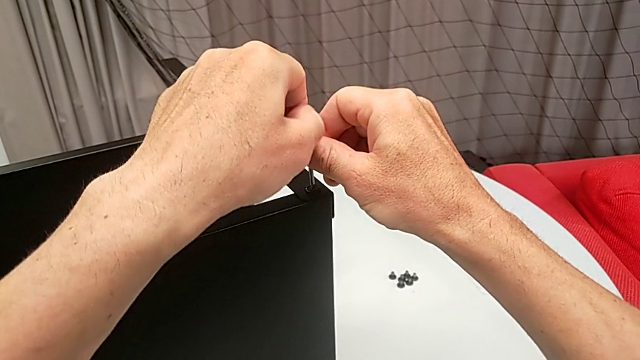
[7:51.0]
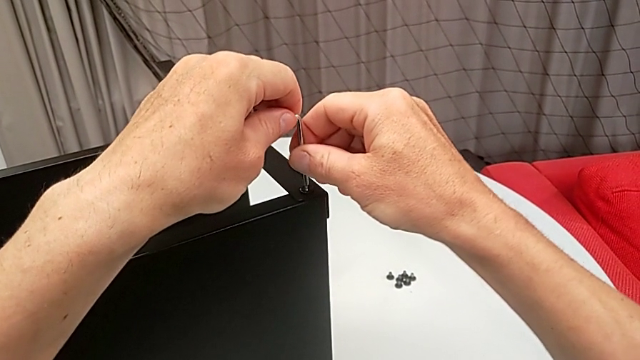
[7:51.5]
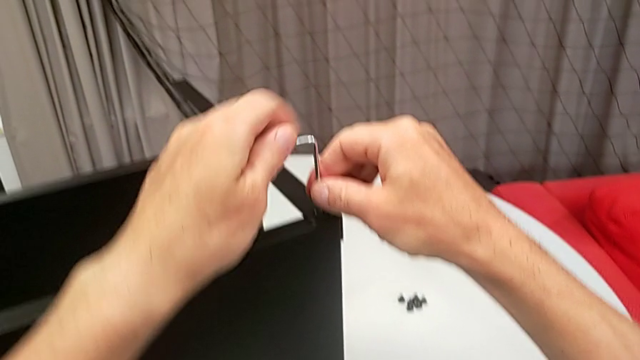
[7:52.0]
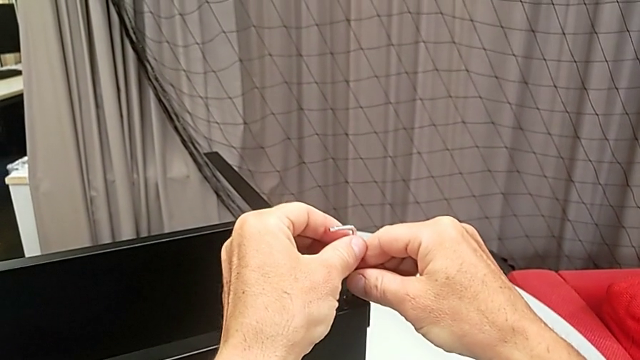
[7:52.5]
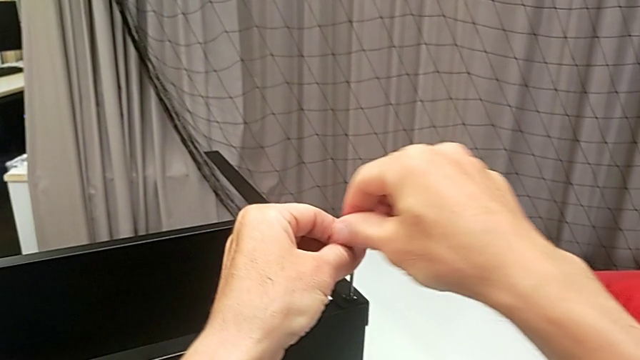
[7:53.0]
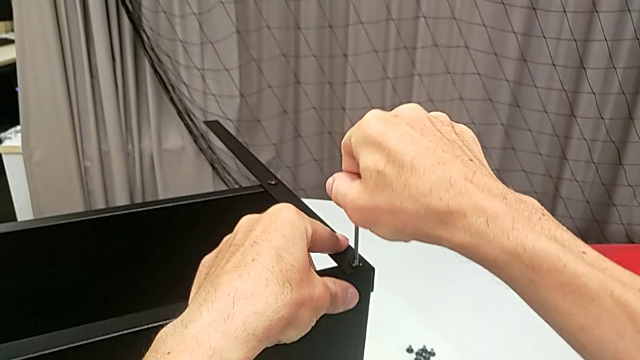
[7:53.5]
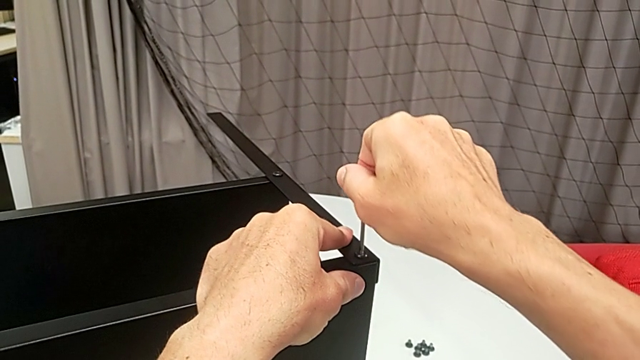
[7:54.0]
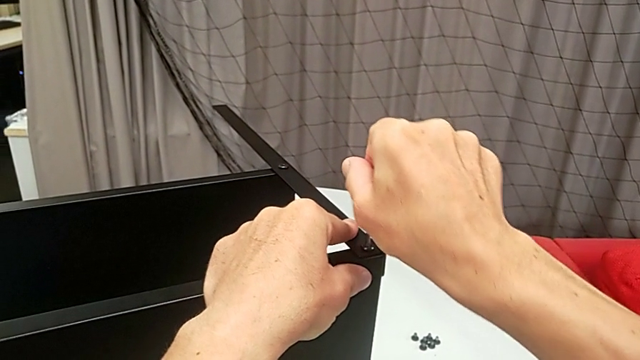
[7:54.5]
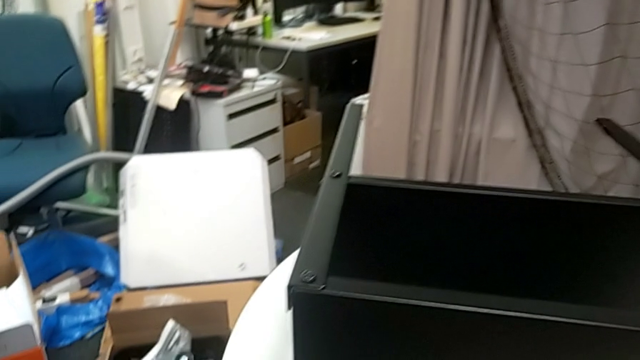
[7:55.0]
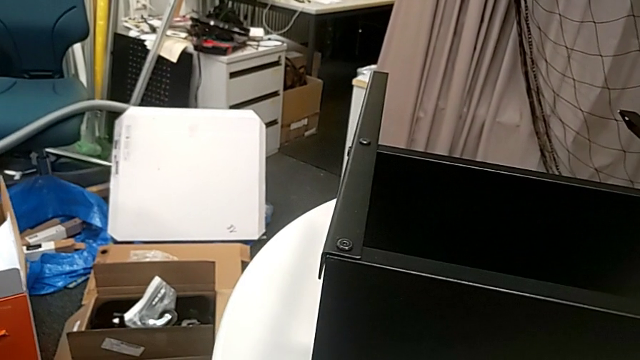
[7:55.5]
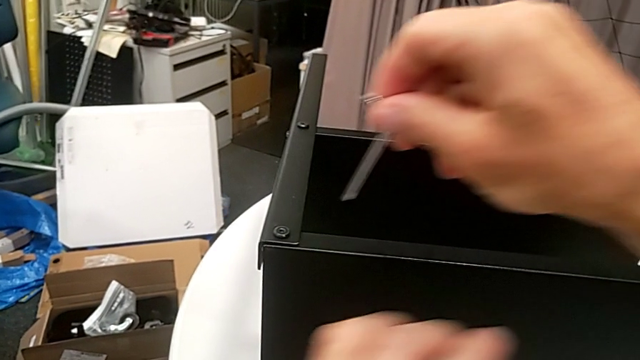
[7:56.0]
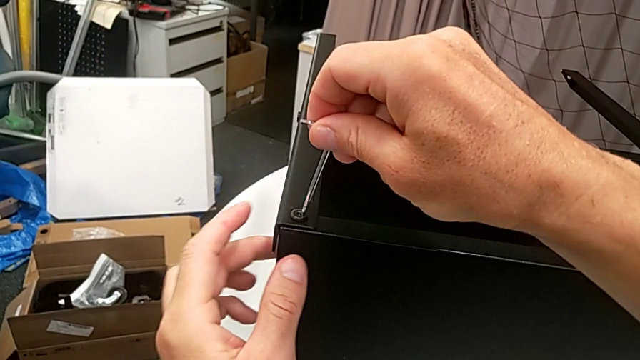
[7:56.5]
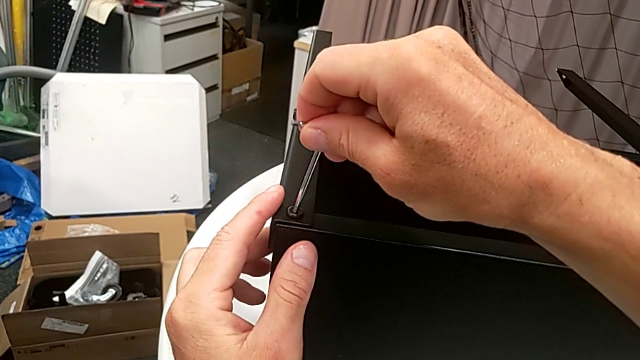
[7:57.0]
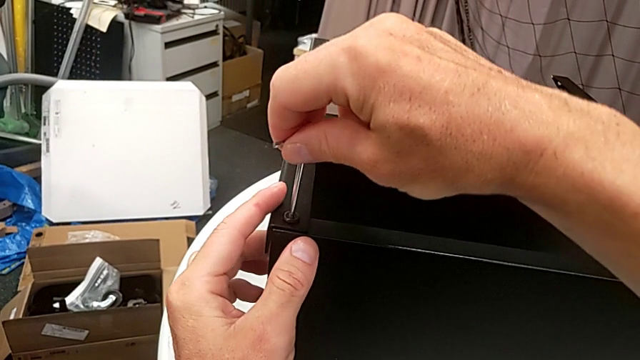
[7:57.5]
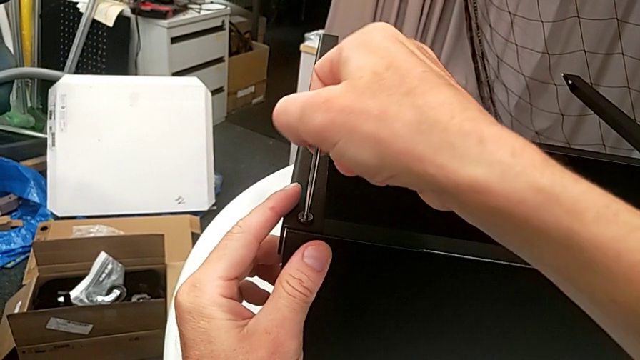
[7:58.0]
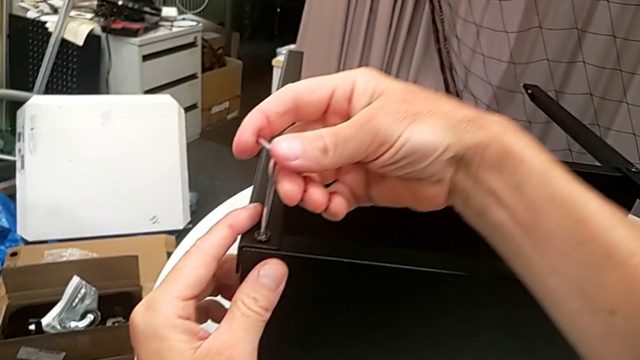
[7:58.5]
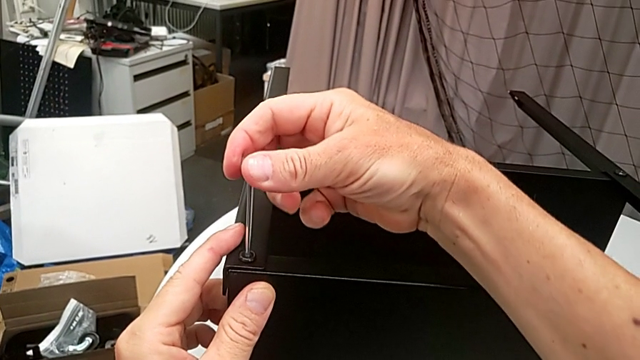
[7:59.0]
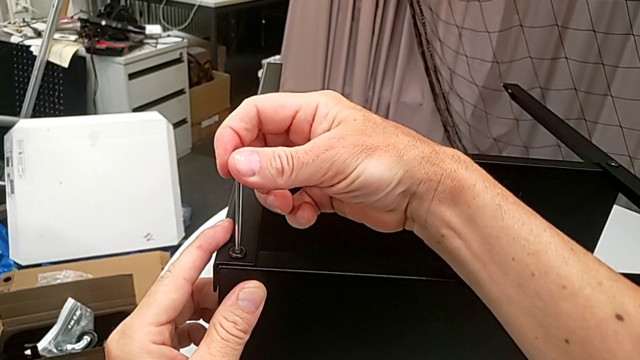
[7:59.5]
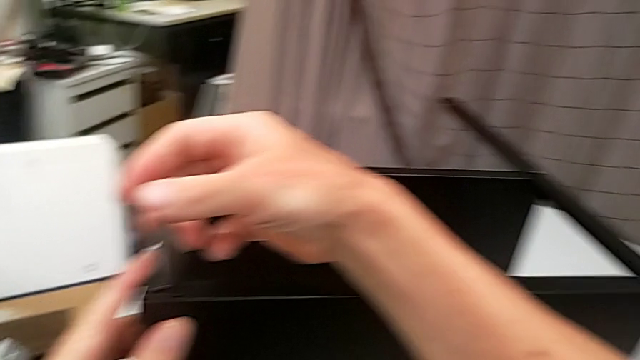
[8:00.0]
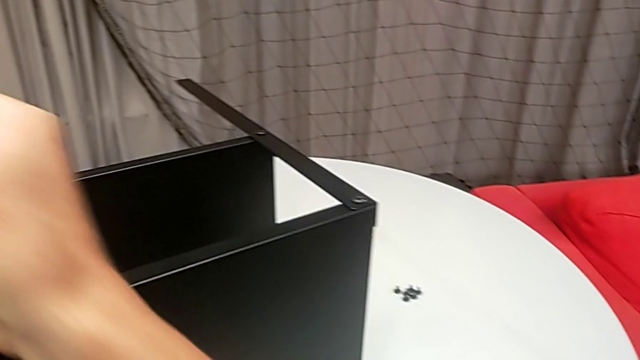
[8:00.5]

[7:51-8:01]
The camera wearer is assembling the top tray. They keep screwing the hex socket head, withdraw the Allen wrench, insert it, screw the hex socket head and withdraw the Allen wrench.

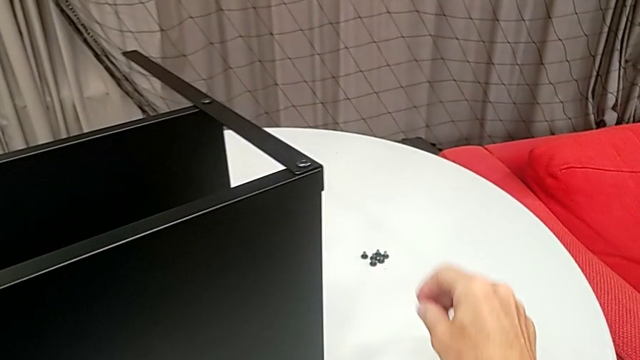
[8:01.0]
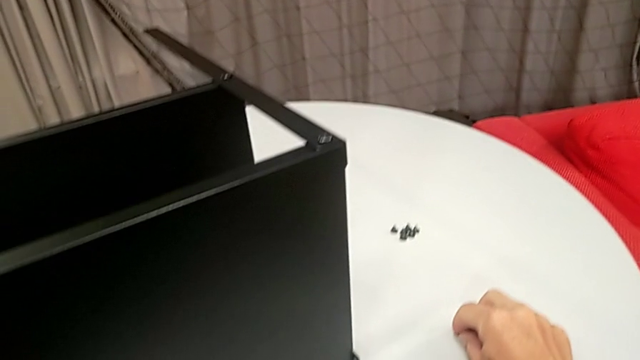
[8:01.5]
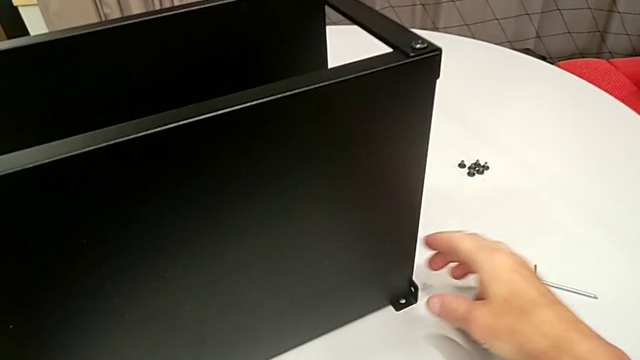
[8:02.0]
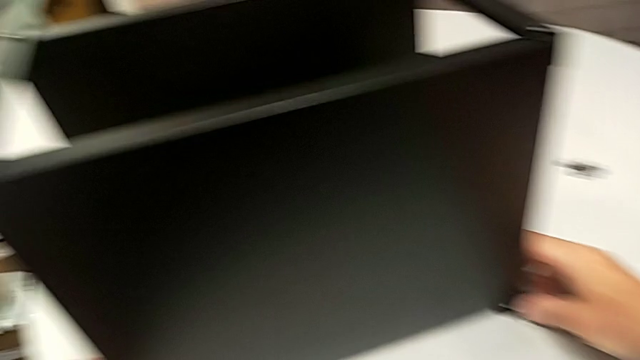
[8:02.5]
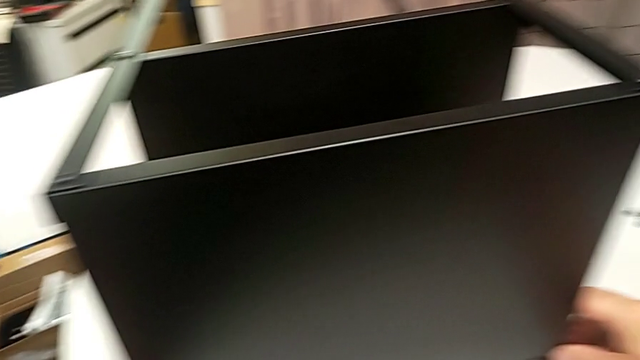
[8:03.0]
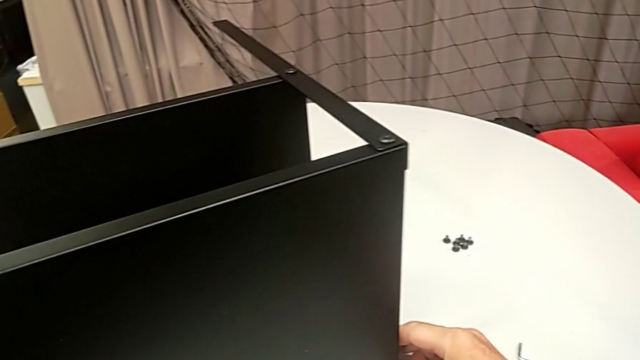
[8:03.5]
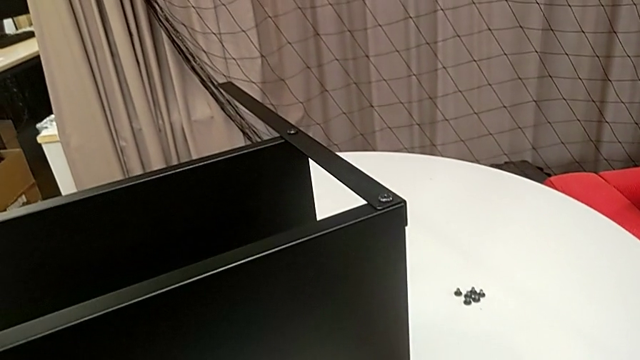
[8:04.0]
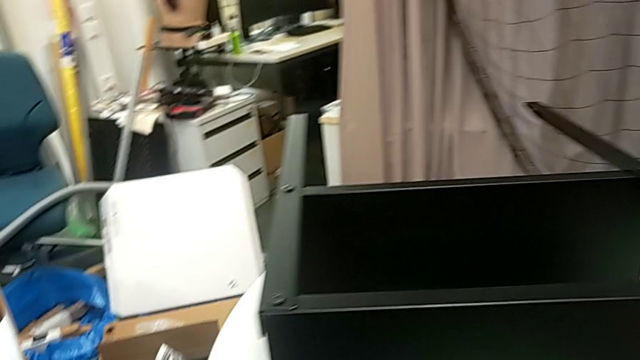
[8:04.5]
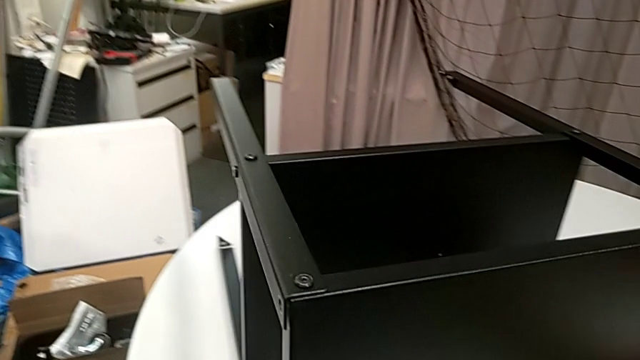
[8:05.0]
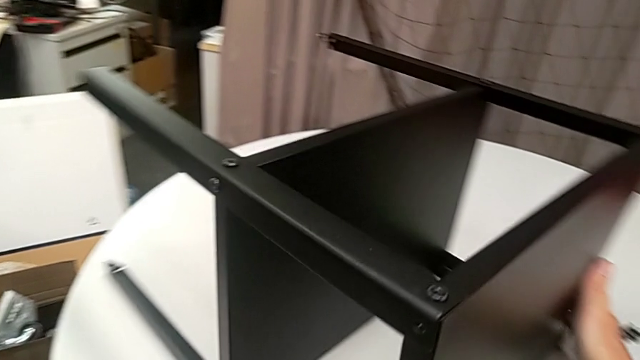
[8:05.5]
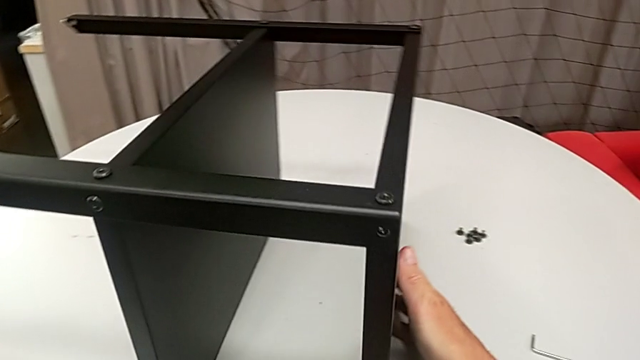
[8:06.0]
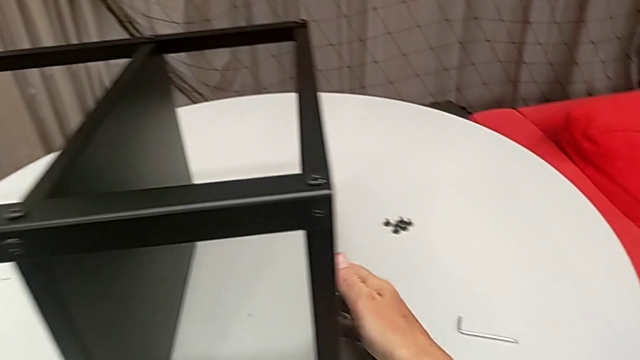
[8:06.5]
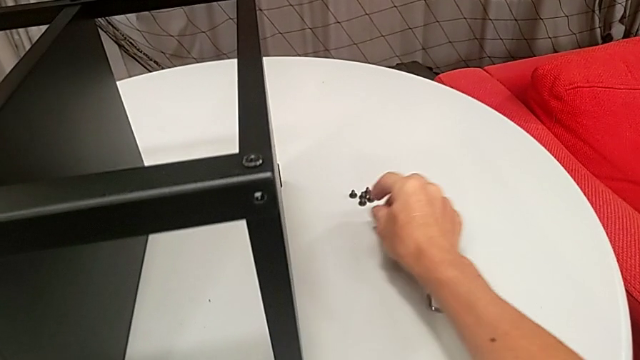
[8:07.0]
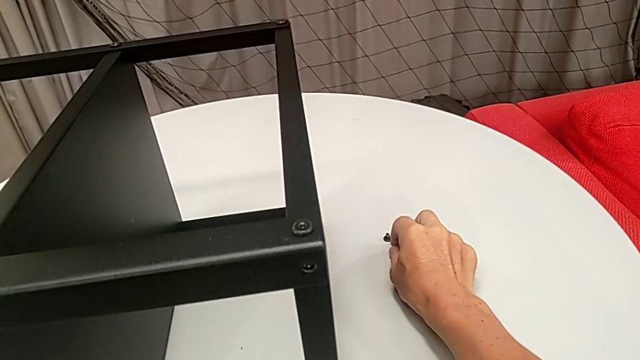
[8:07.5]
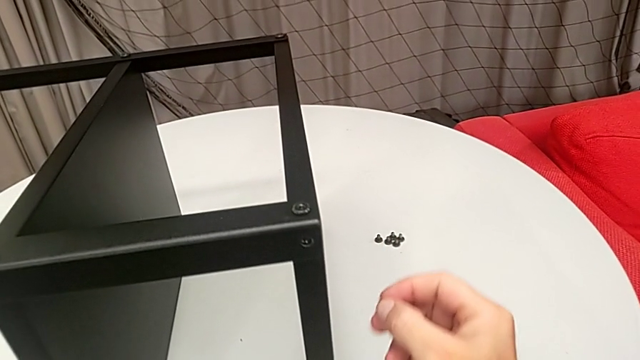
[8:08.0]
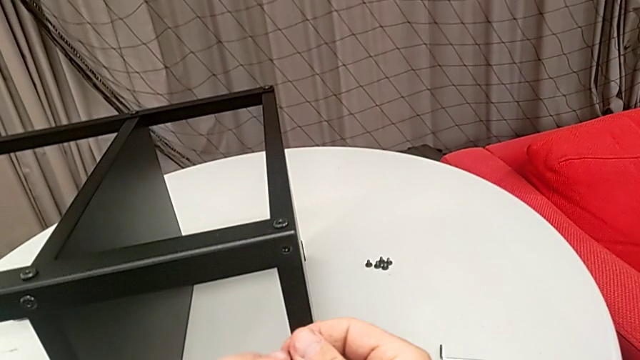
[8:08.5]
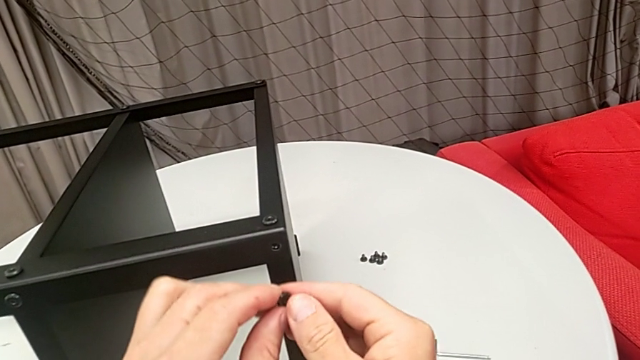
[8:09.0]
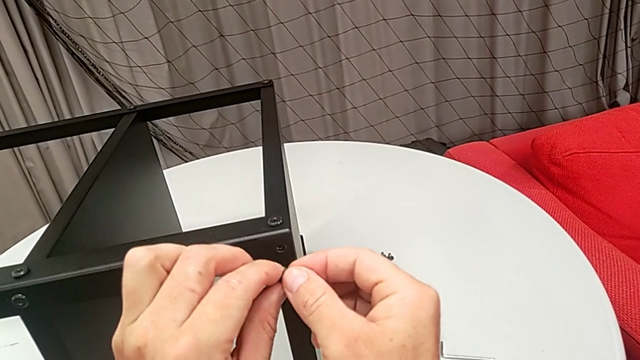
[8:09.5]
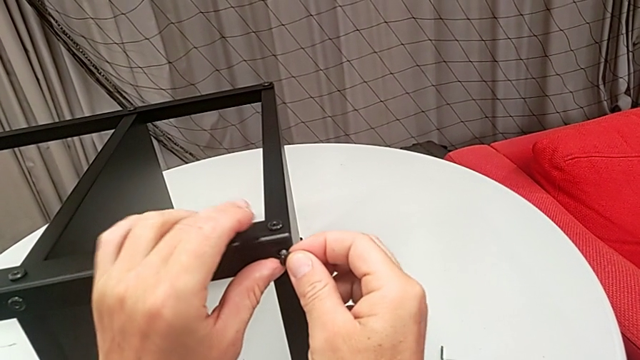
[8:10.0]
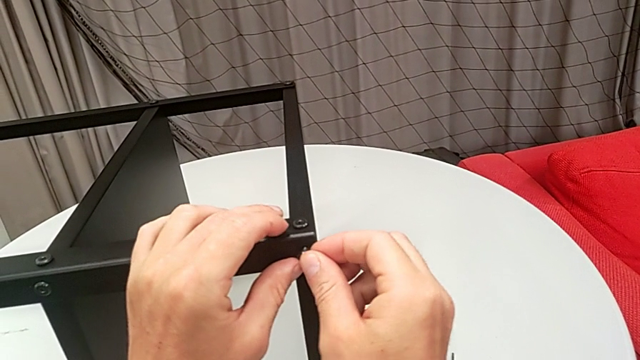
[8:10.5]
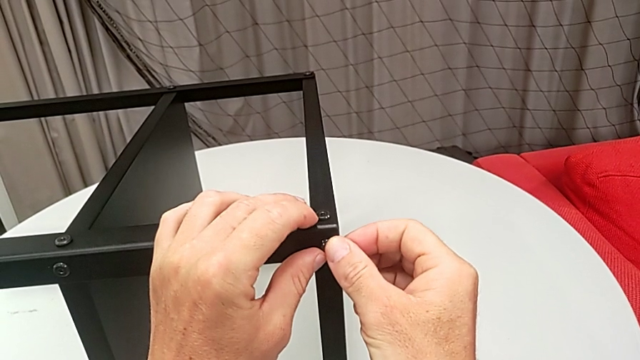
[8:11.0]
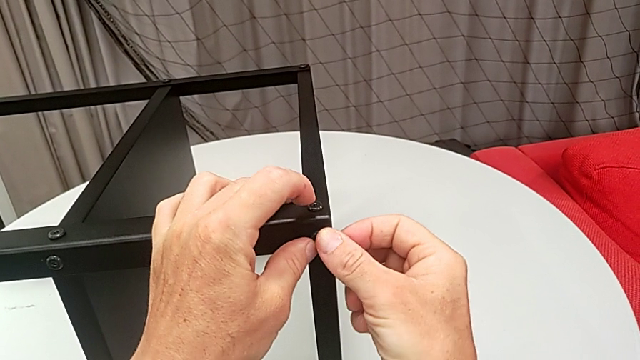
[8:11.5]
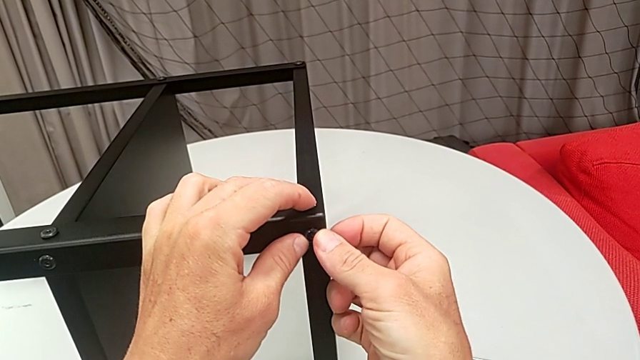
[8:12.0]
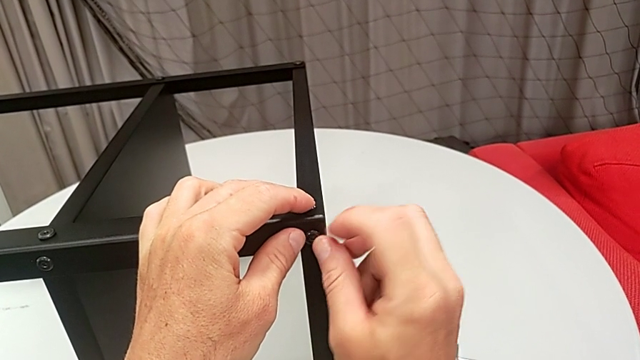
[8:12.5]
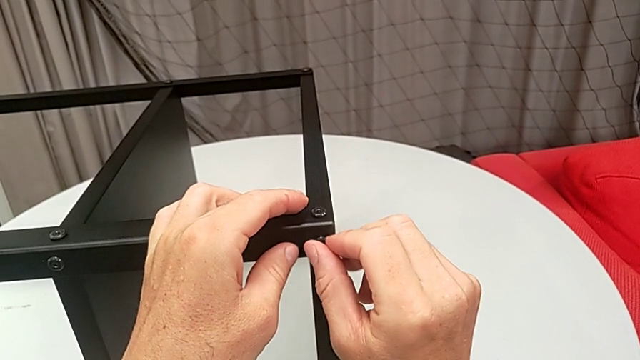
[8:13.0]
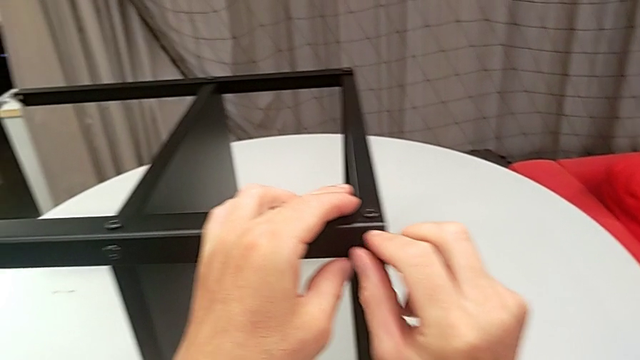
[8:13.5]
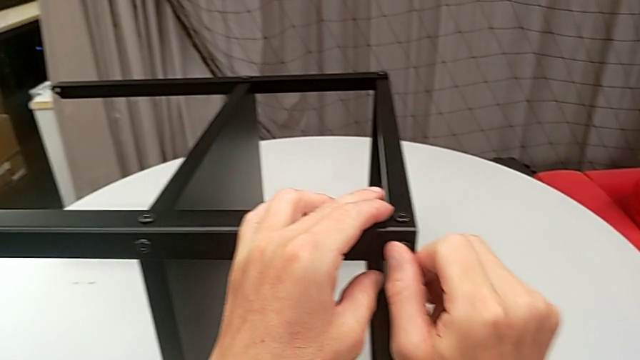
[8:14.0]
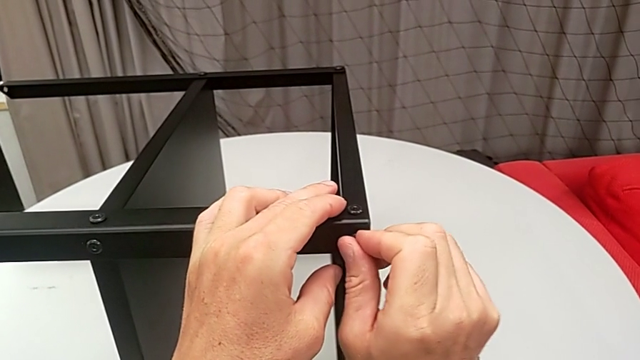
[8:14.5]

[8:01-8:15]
The camera wearer is assembling the top tray. They place the Allen wrench, rotate the nightstand, grab the hex socket head, insert it and screw it.
